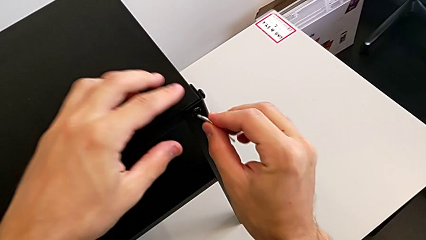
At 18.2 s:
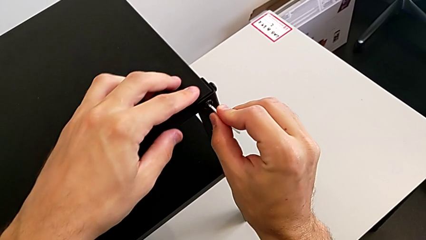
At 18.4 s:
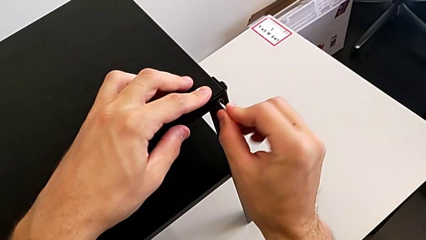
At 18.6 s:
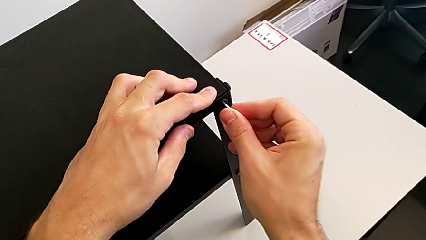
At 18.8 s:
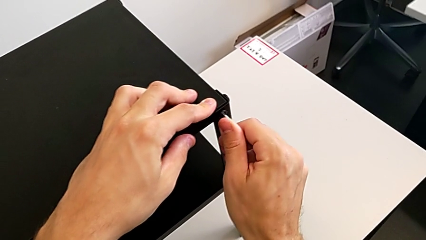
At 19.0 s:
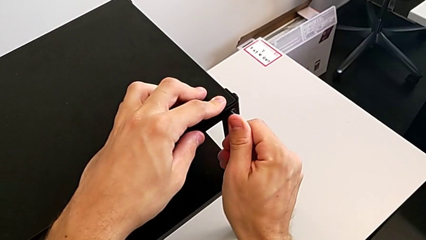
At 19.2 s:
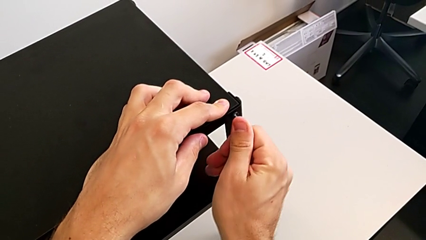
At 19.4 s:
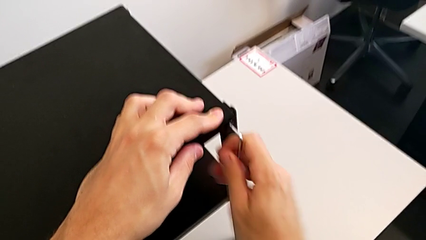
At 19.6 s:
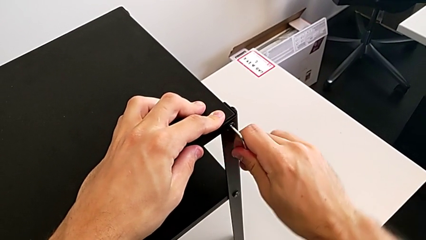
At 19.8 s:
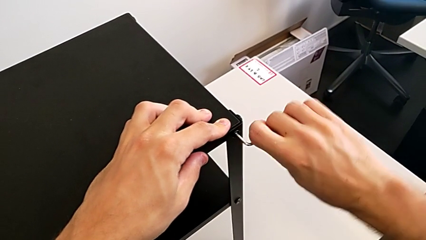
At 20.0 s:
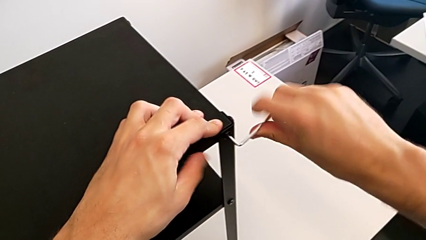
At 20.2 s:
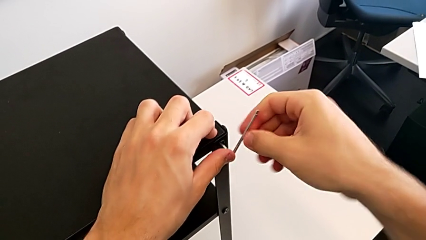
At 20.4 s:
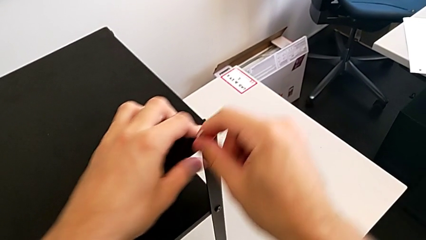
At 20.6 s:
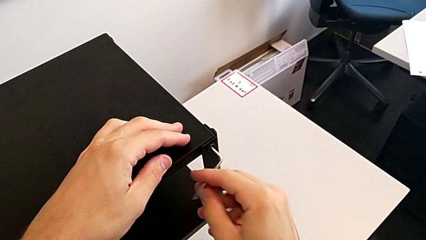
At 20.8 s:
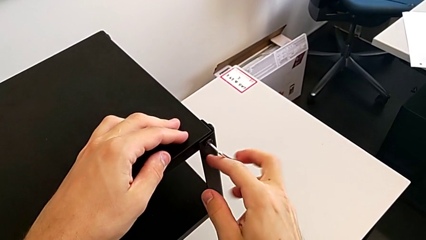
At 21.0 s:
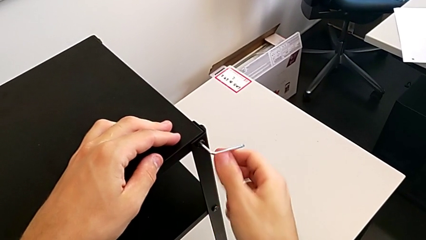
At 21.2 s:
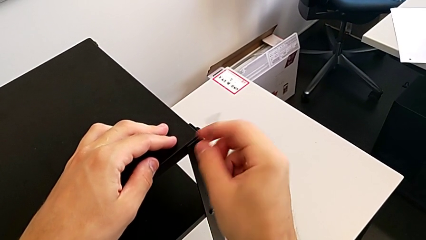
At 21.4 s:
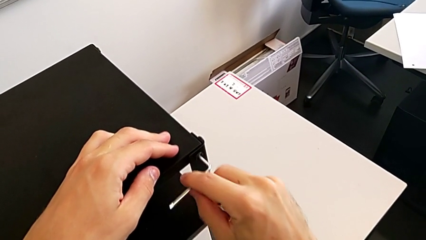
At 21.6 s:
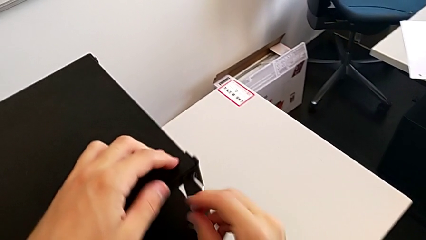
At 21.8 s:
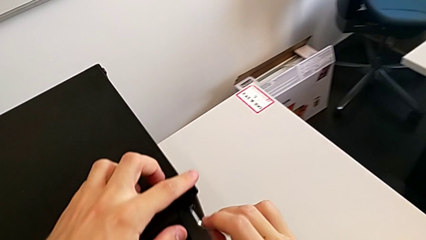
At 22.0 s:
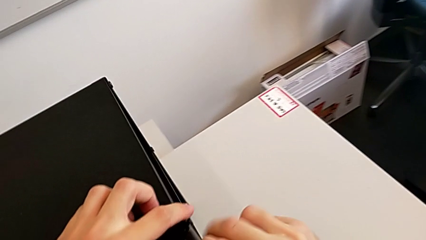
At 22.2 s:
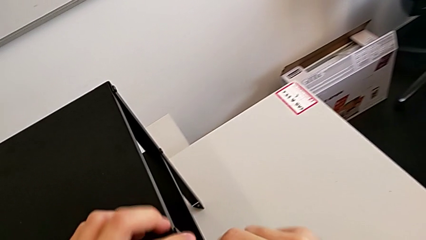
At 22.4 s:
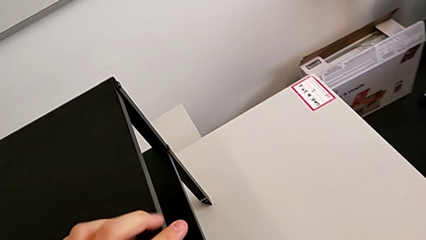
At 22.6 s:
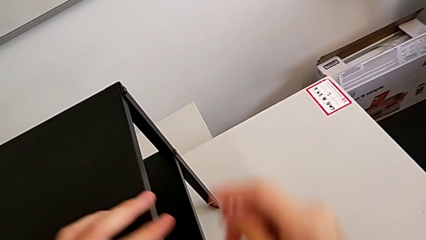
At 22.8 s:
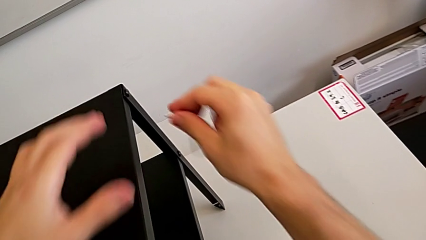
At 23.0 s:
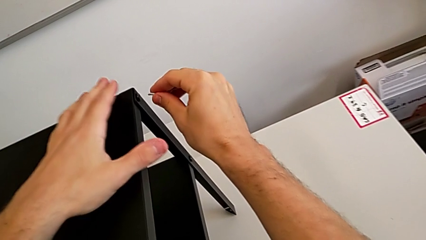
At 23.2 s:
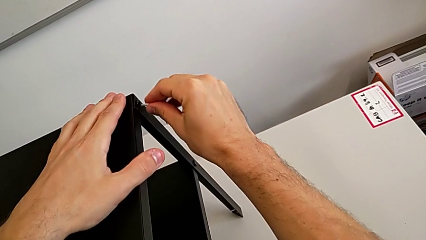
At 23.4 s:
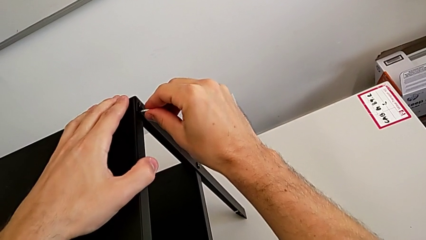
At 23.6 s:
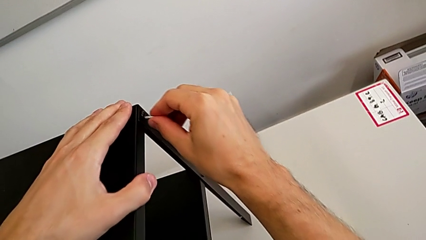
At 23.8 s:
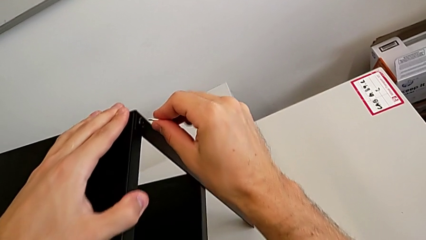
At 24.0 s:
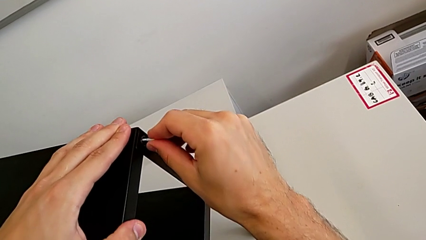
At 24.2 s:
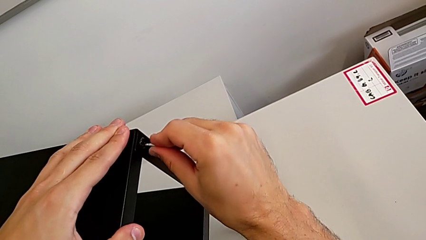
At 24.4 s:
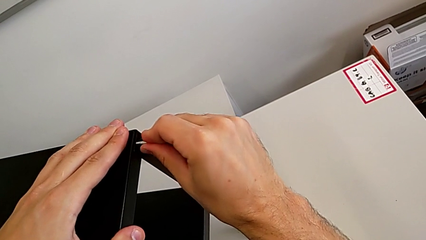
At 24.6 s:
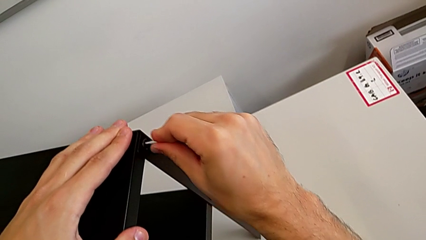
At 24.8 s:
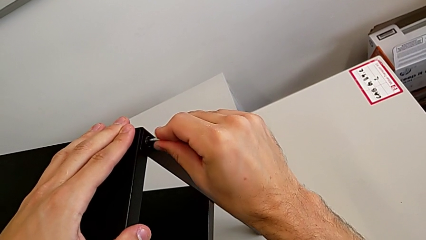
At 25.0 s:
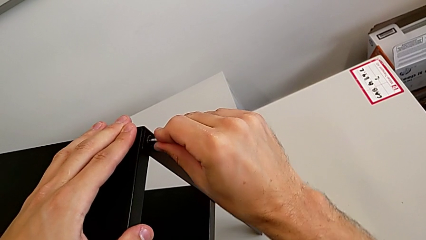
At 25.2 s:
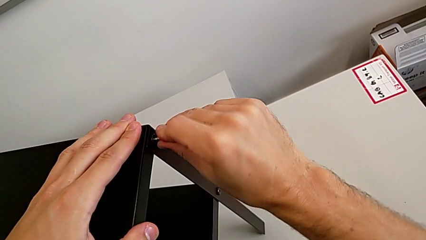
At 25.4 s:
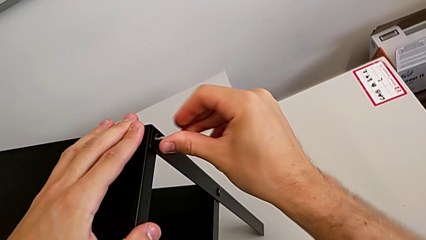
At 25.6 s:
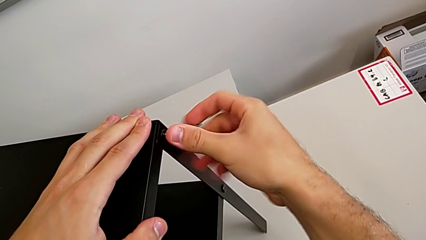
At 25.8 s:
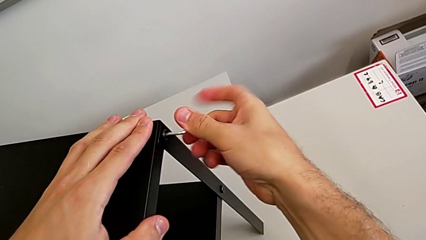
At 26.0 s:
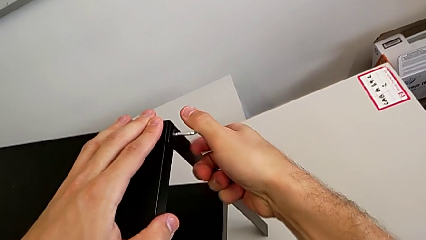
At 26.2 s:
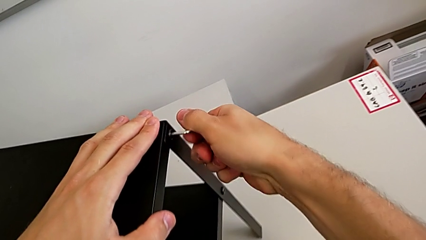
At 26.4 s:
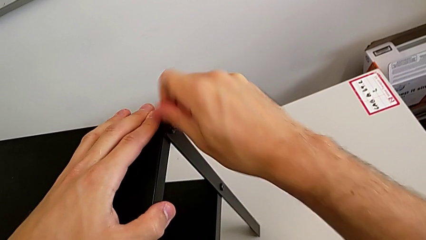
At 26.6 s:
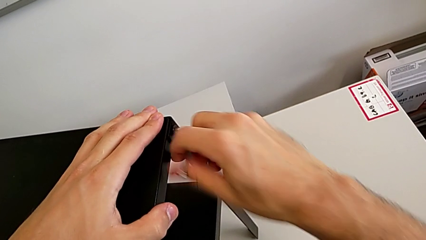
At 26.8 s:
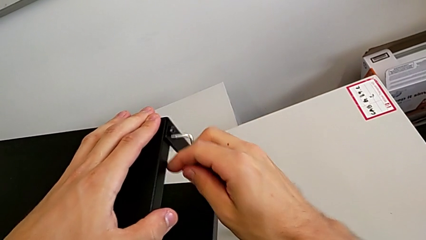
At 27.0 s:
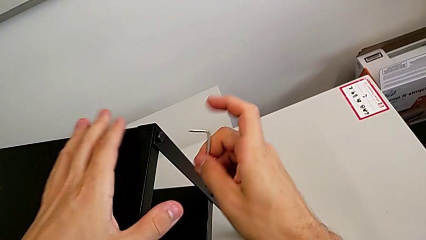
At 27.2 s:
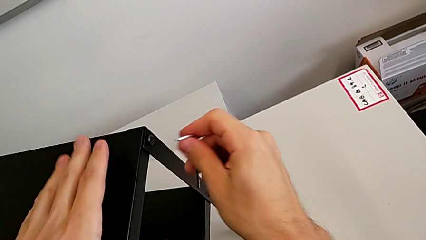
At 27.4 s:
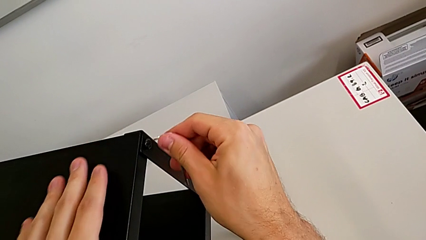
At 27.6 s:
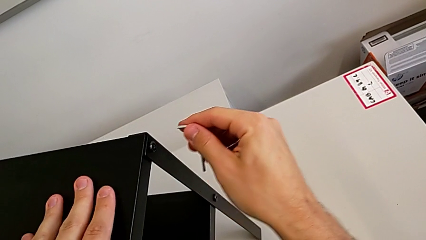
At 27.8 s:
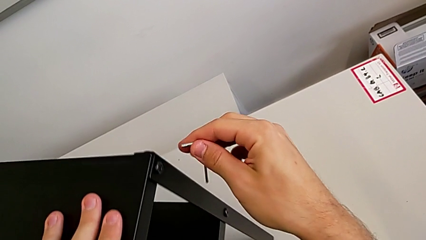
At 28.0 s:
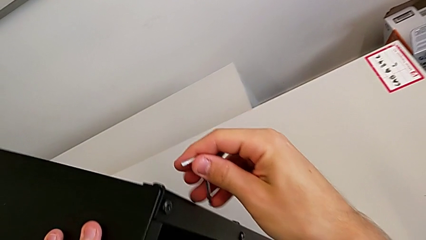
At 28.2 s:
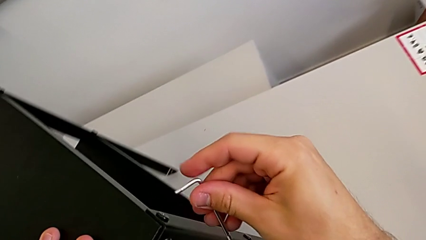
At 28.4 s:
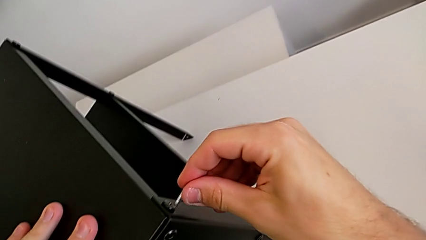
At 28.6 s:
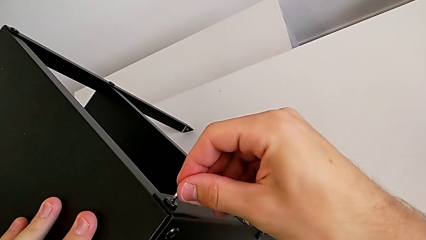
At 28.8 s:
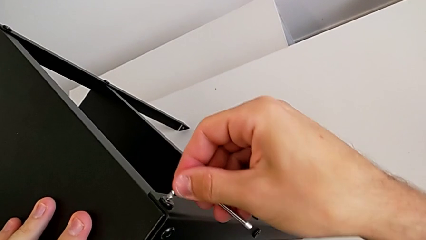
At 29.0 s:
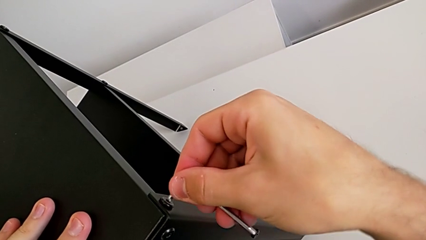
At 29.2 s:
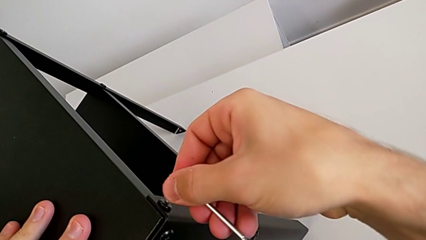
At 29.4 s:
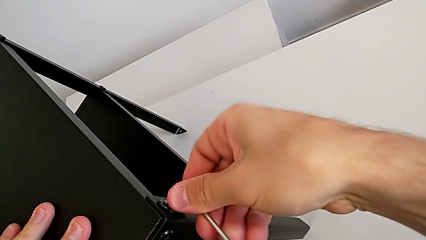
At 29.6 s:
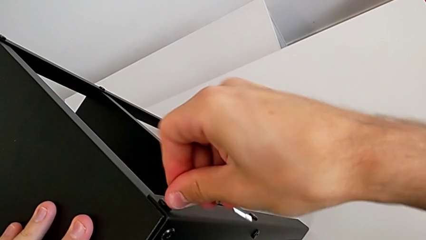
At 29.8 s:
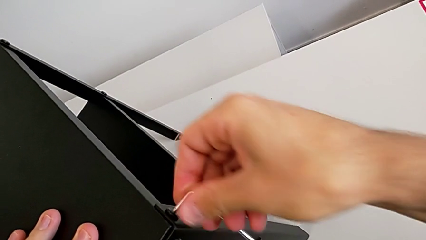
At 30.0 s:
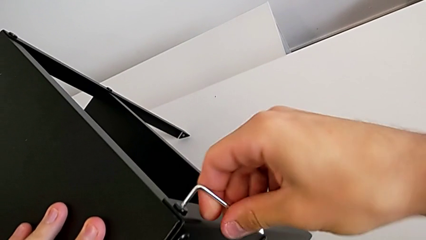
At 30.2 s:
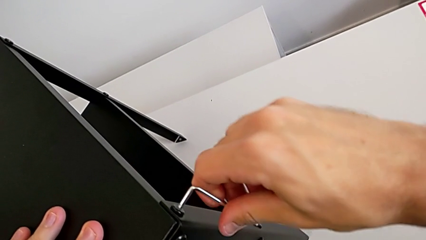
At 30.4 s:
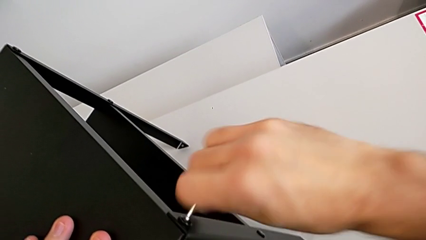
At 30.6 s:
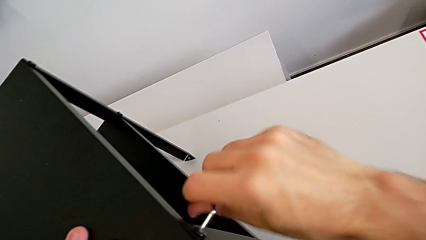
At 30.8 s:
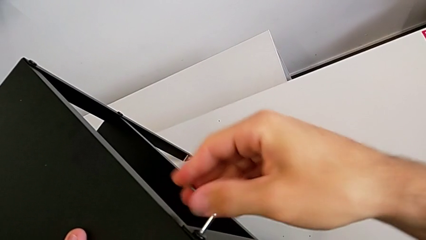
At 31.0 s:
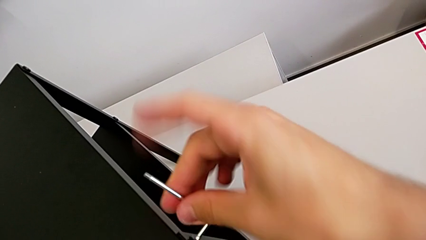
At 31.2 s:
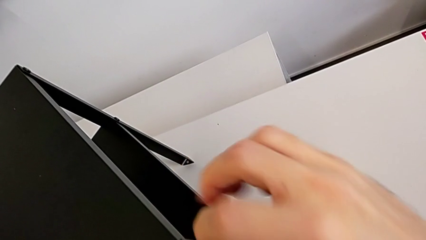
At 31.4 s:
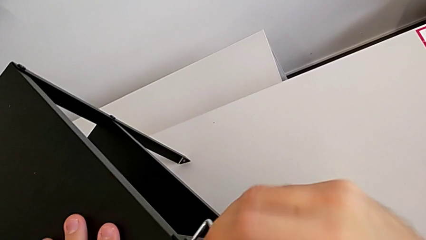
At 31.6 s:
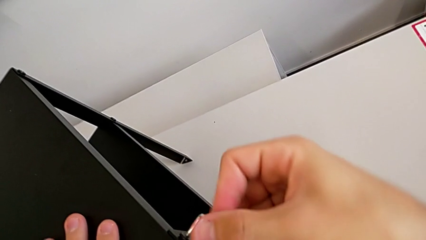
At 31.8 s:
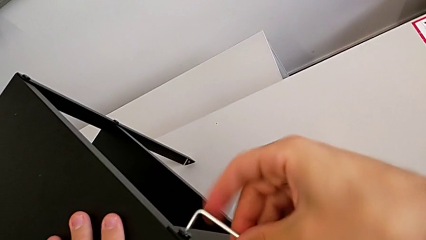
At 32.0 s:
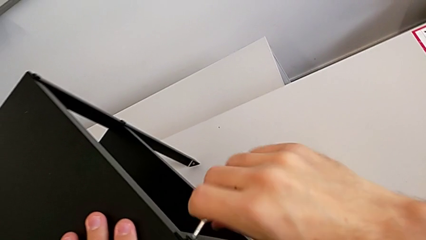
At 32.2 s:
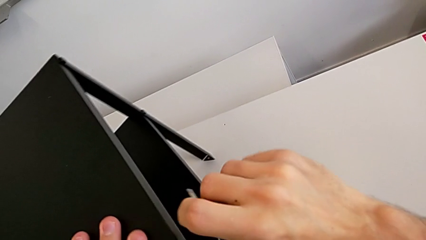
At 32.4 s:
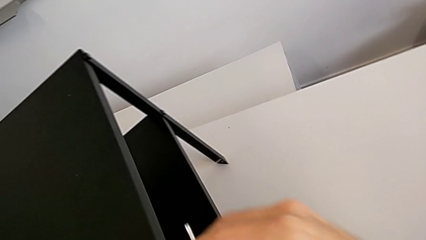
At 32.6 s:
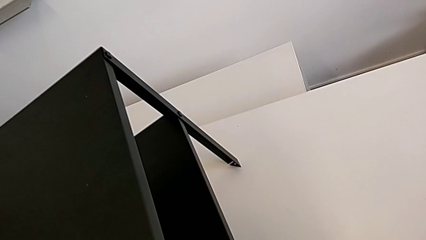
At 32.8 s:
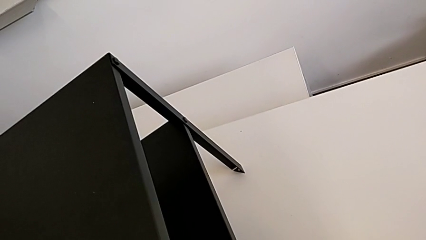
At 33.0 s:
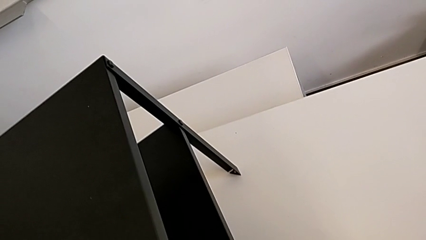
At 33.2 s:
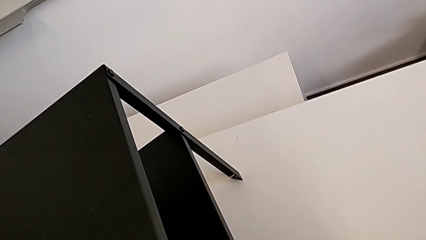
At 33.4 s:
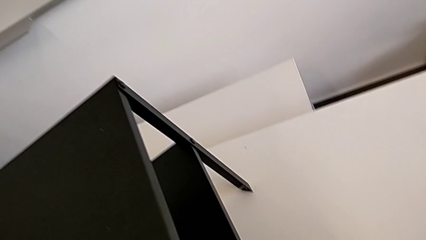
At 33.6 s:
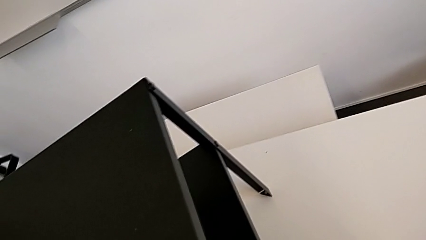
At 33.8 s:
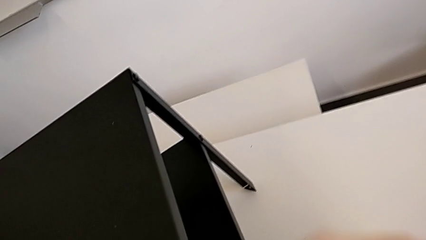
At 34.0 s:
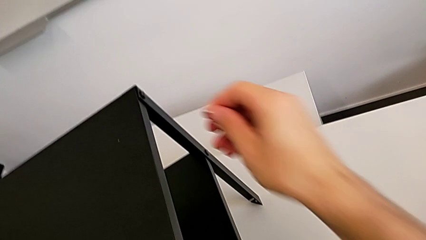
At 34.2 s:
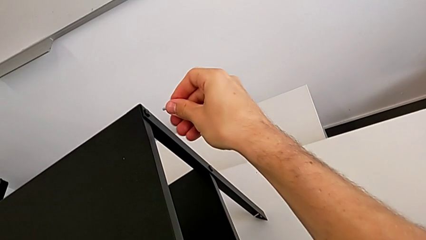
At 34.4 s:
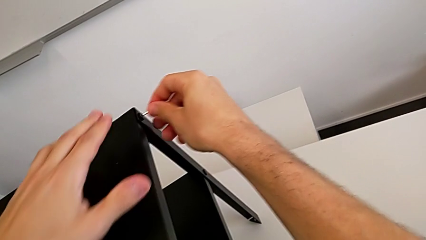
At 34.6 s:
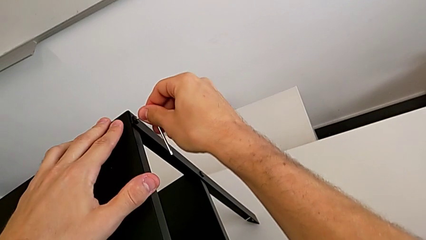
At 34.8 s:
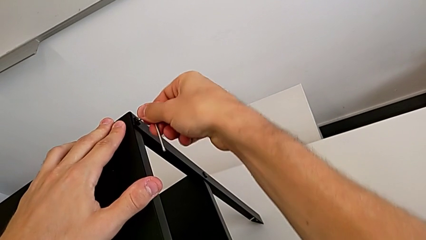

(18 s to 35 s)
The camera wearer is unscrewing the screw on the legs of the top table. They insert the Allen wrench, unscrew the hex socket head, withdraw the Allen wrench, rotate the nightstand, insert the Allen wrench, unscrew the hex socket head and withdraw the Allen wrench.
